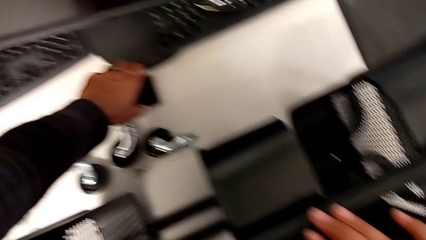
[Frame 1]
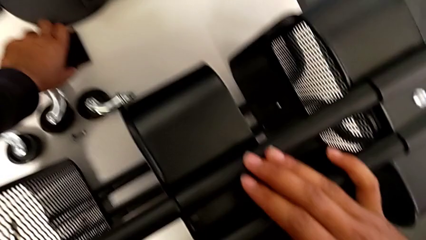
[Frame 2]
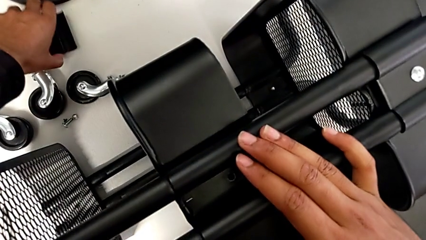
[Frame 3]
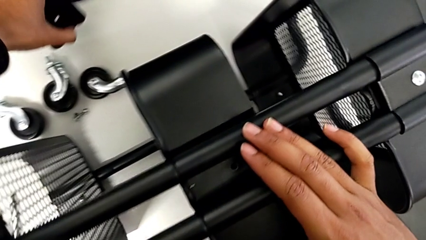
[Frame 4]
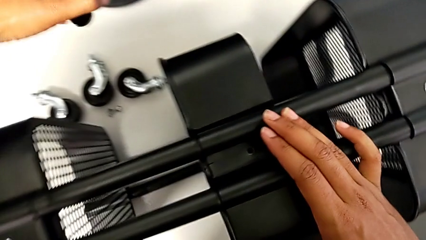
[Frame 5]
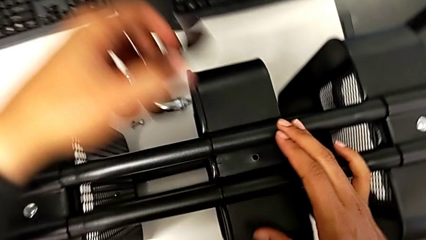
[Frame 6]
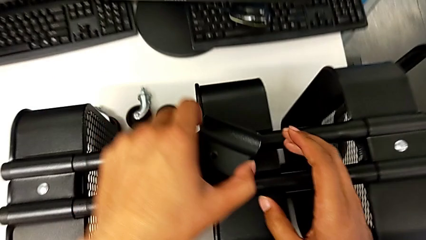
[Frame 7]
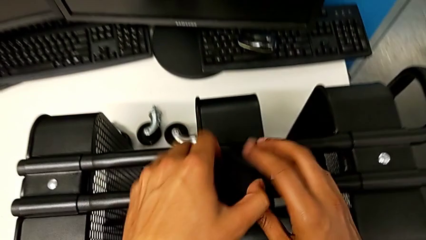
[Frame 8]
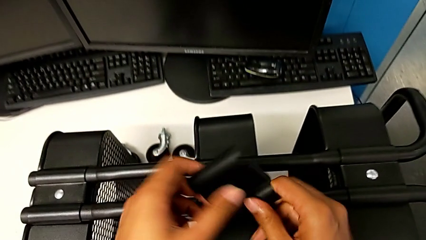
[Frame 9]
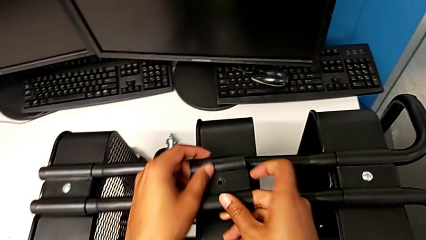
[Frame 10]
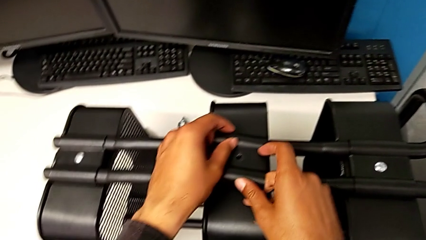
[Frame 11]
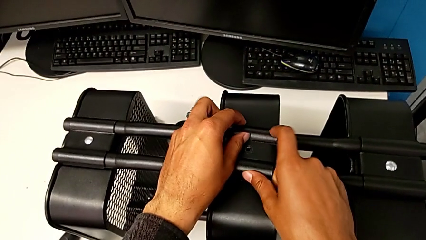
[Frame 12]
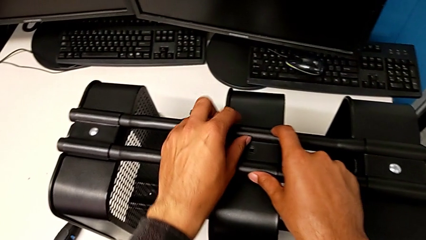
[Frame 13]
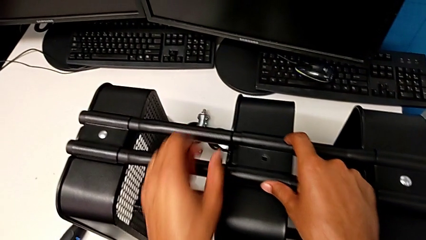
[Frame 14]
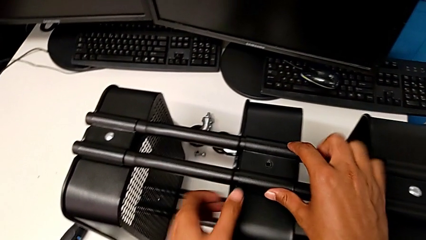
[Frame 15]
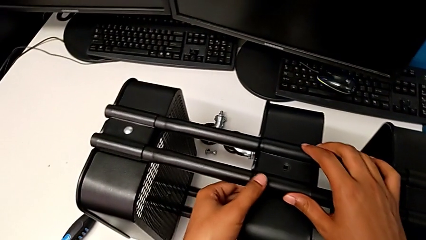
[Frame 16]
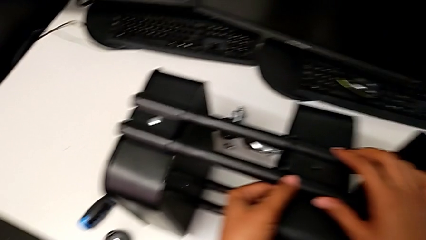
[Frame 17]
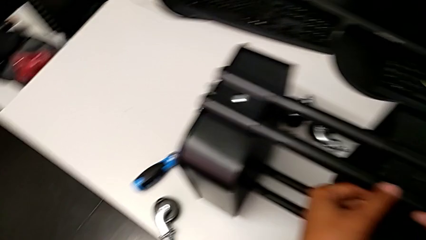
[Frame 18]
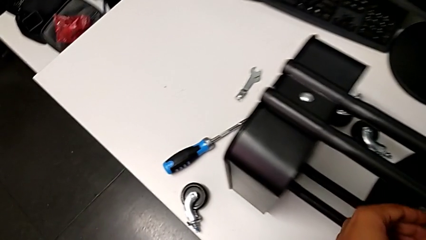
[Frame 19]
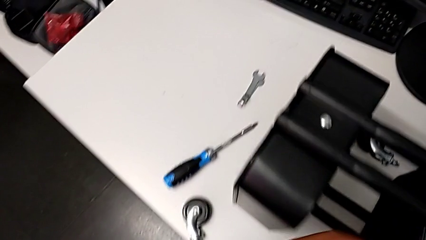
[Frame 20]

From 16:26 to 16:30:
The camera wearer is assembling the second tray. They grab the bracket.

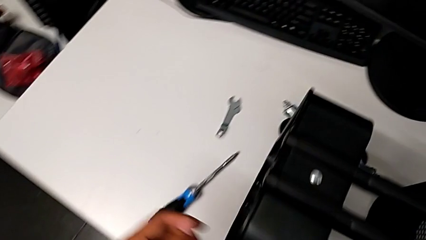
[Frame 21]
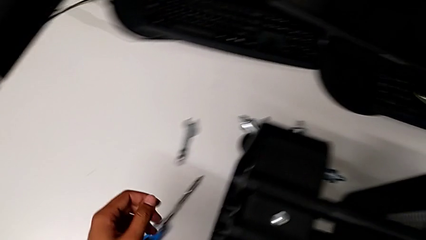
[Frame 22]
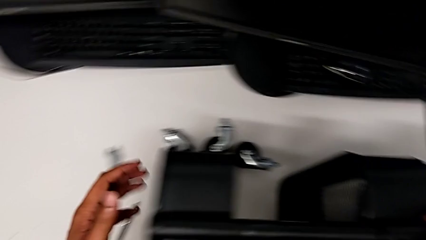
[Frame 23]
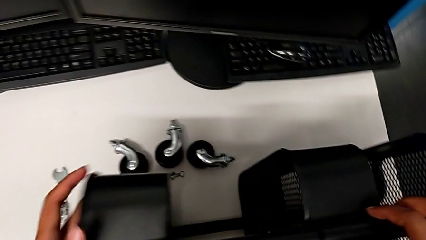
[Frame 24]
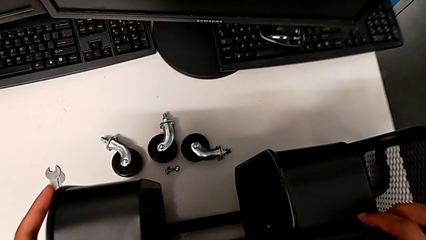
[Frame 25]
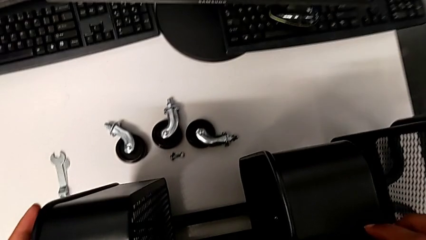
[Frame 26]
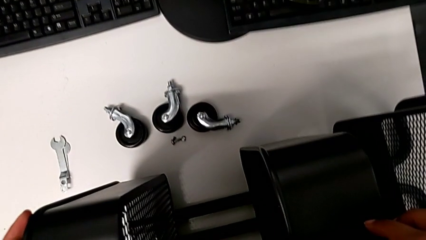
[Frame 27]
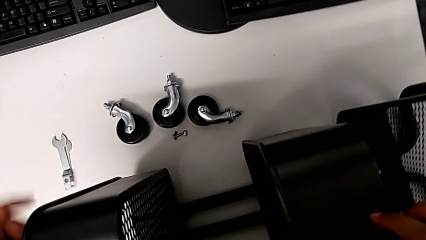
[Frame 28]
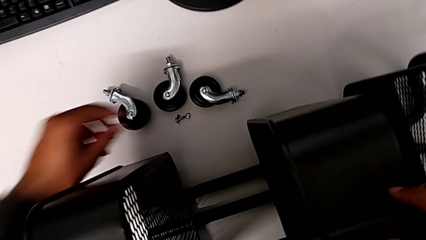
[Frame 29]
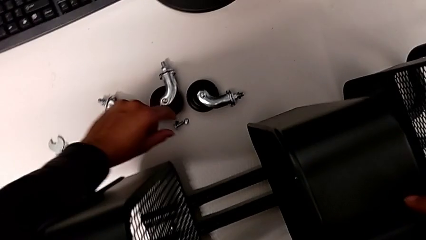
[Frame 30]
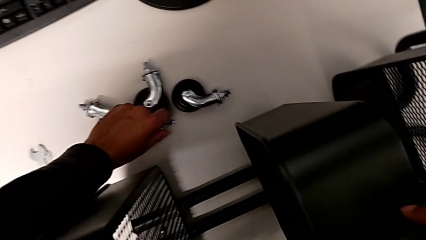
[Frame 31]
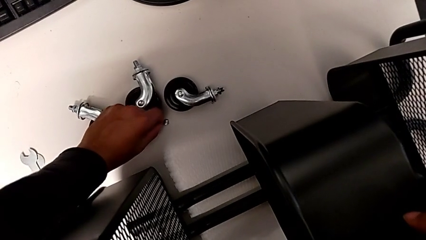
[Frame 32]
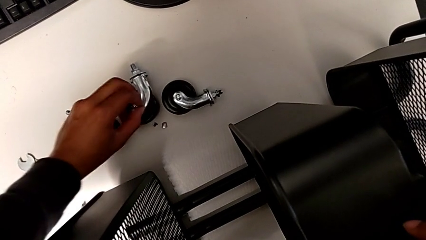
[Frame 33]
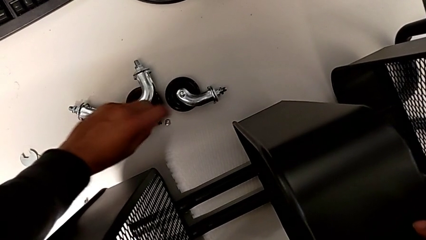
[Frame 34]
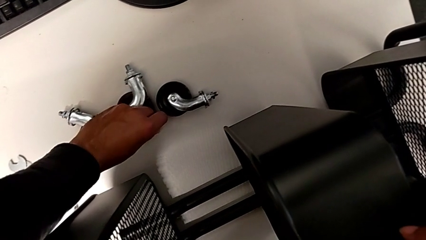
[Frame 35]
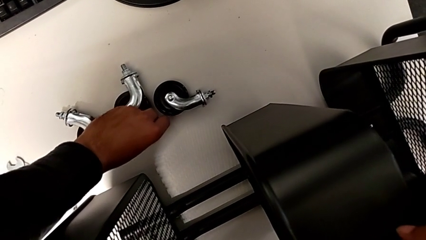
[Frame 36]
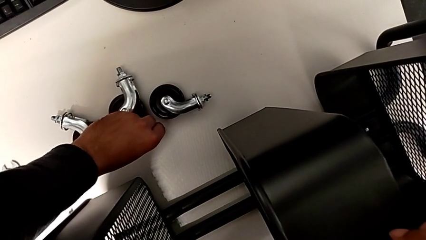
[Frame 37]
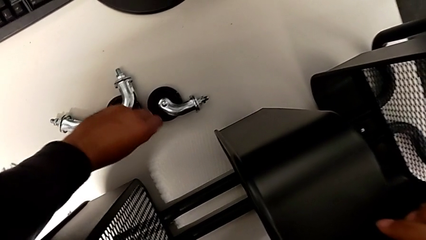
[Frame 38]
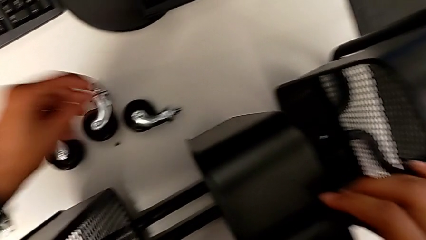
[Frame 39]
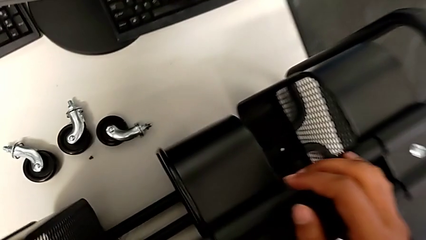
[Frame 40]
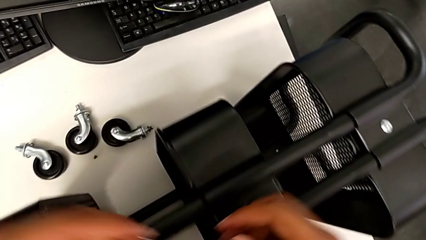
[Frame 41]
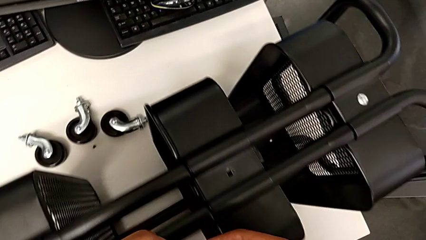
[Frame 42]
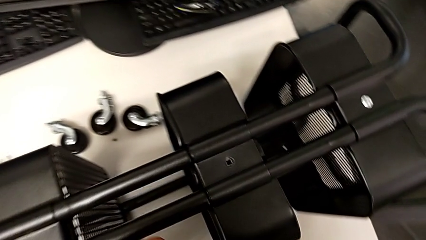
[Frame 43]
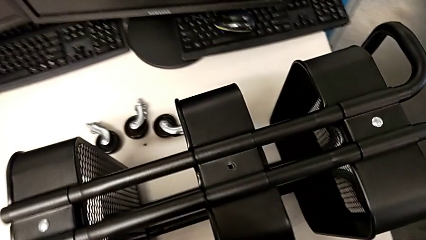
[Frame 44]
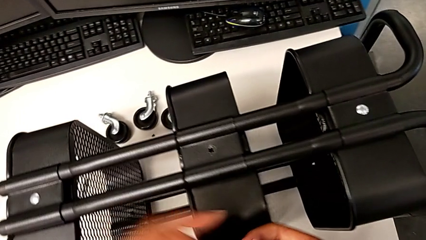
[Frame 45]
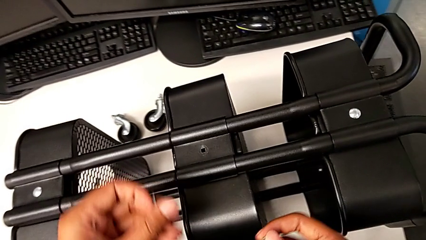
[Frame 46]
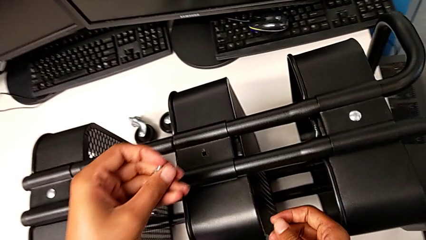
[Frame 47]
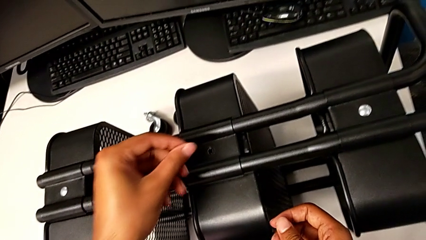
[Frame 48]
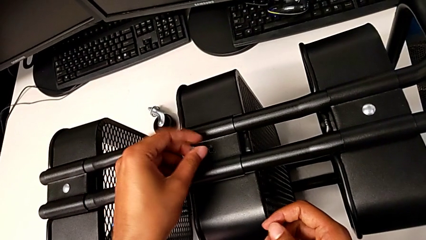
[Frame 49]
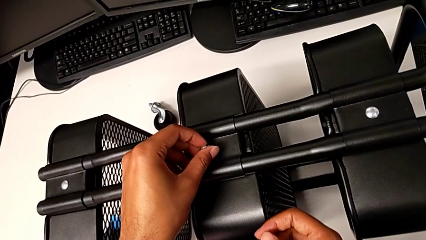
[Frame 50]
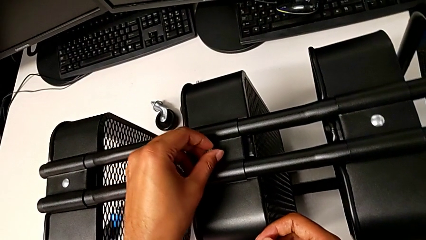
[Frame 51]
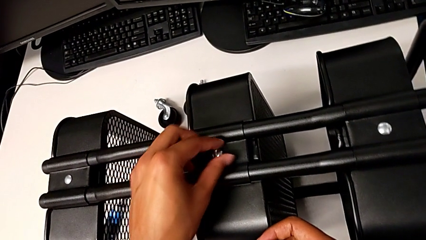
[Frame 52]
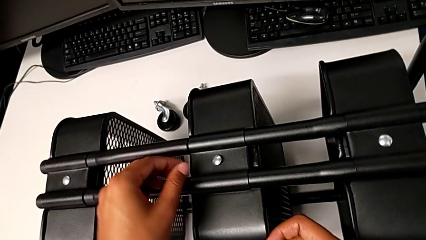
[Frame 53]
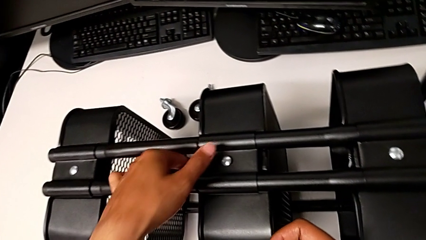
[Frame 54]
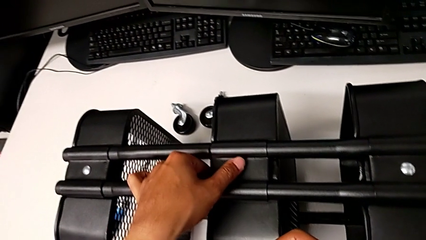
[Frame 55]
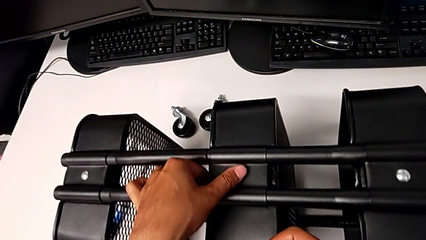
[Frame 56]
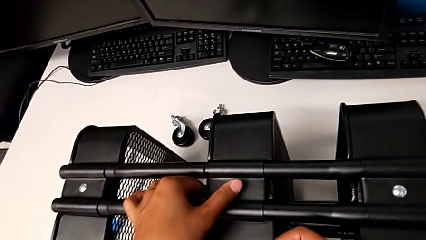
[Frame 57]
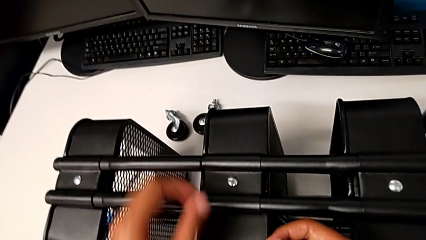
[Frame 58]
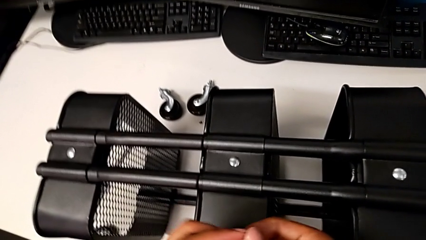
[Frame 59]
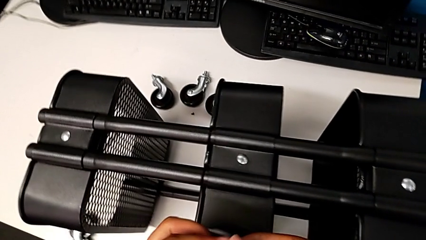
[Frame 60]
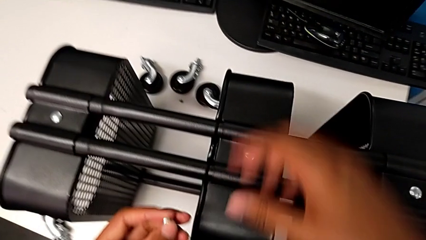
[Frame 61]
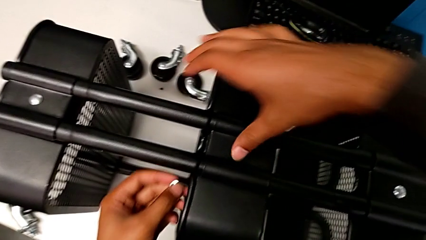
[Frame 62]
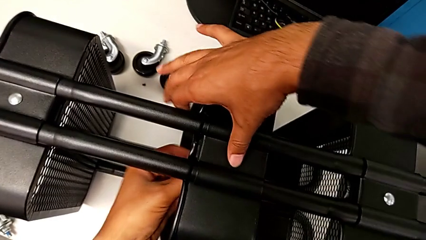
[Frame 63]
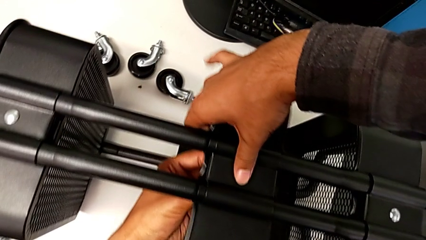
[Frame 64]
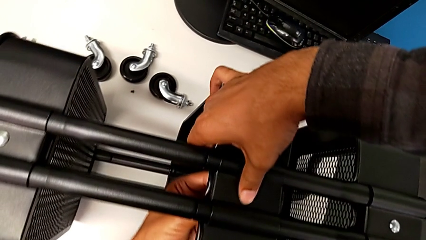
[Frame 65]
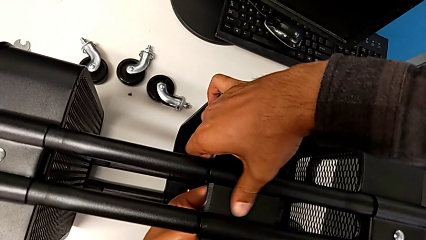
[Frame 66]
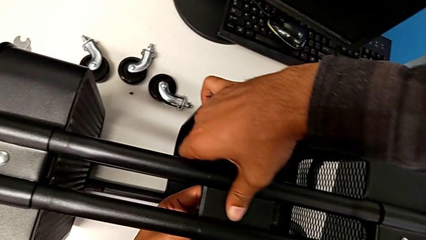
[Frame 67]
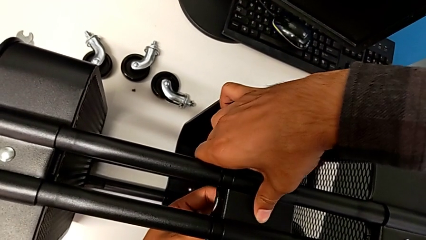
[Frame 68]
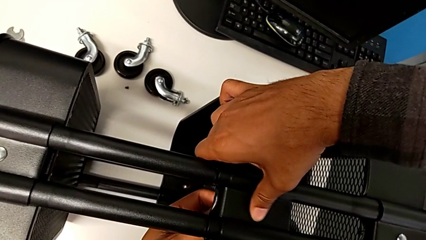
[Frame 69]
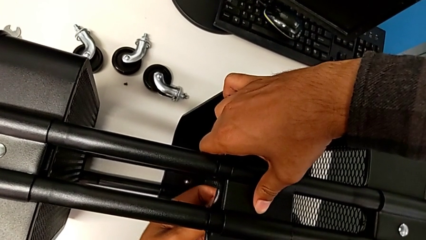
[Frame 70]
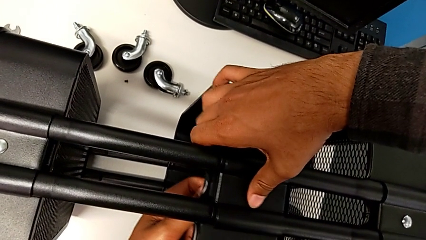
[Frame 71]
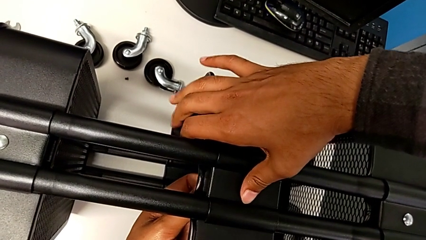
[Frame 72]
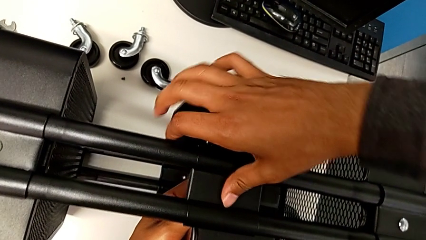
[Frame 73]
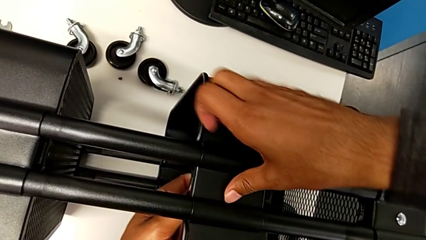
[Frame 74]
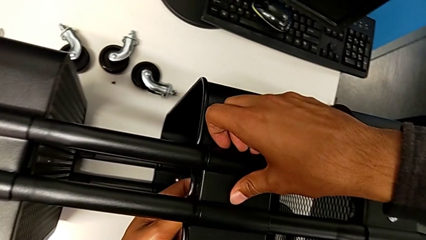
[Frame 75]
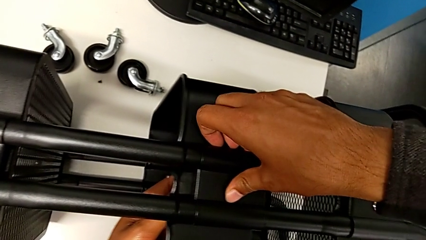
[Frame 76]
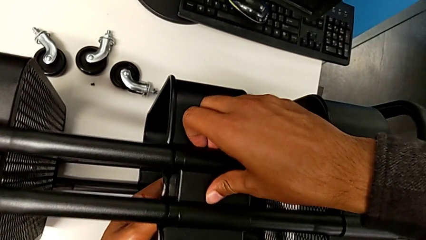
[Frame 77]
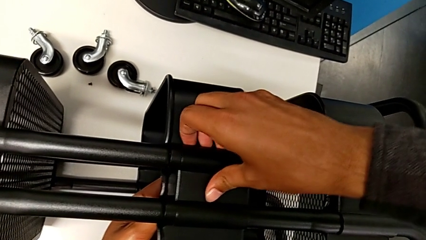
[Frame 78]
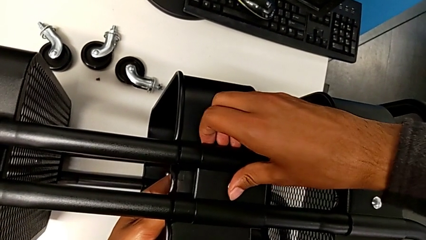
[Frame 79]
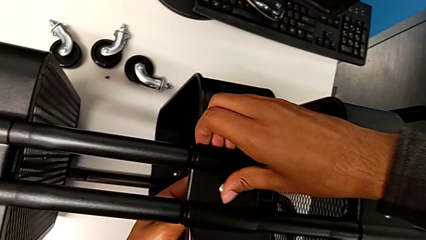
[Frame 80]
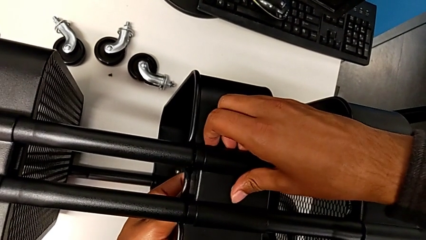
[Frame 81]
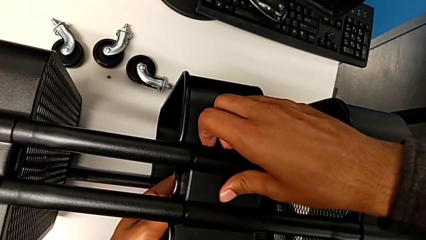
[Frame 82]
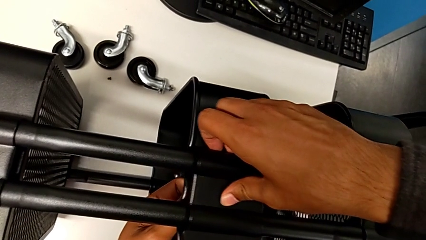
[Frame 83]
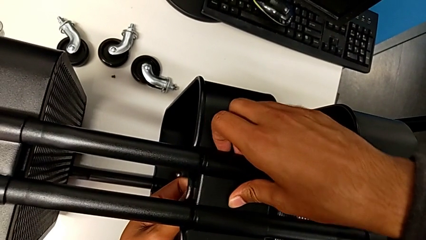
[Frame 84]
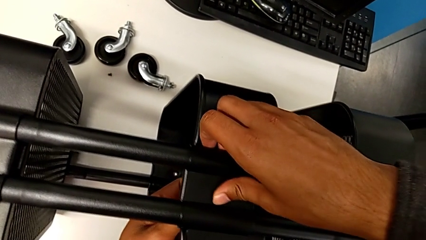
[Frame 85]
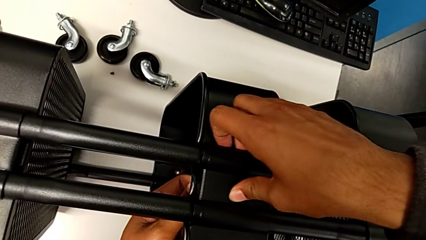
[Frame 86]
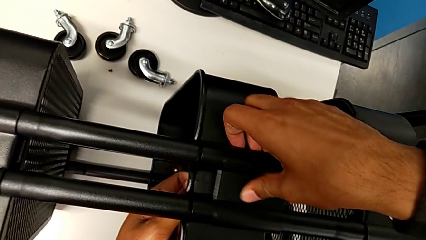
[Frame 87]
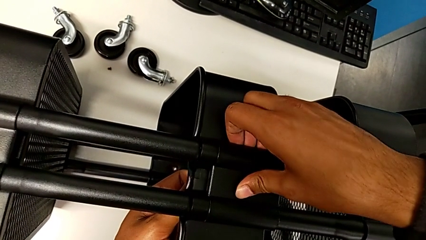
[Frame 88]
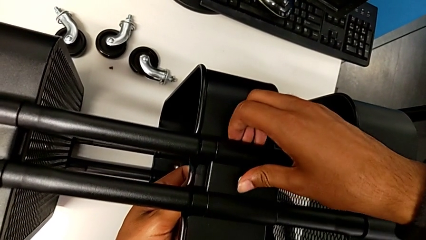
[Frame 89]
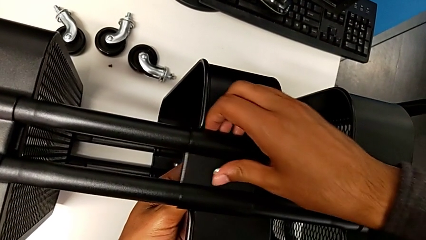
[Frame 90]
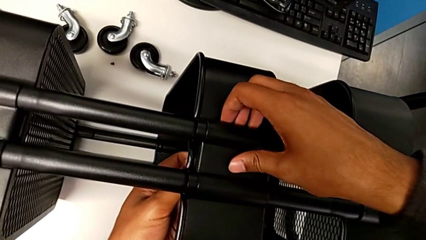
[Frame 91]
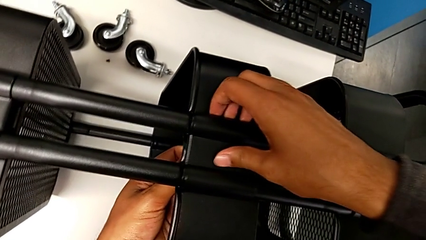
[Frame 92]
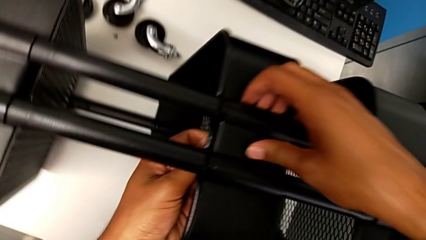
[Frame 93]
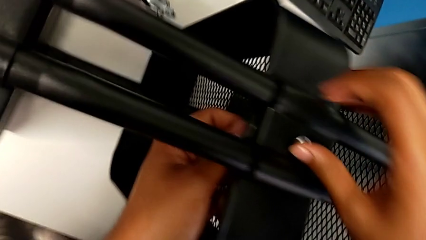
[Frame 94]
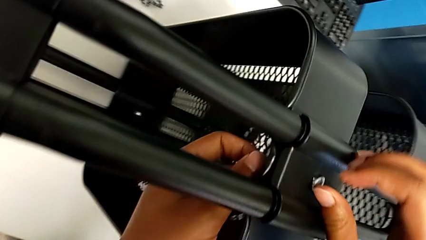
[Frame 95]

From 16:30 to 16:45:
The camera wearer is assembling the second right bracket of the second tray. They grab the screw and begin to insert it.
